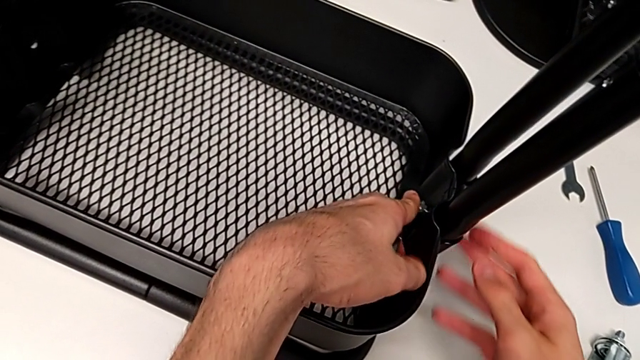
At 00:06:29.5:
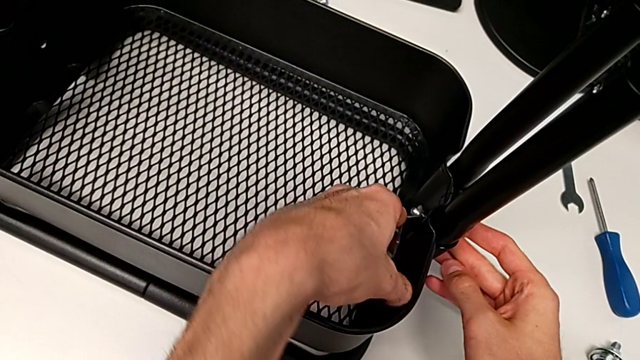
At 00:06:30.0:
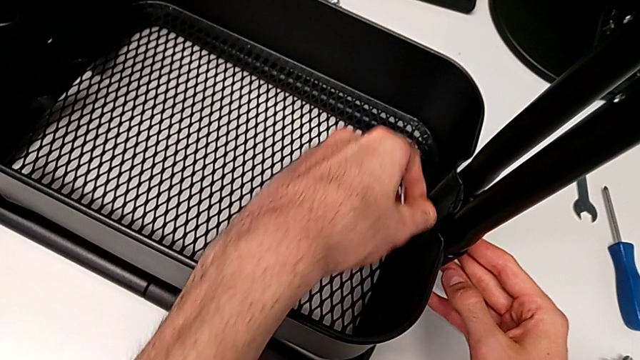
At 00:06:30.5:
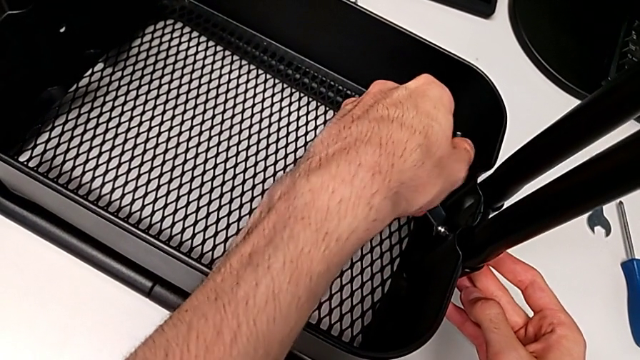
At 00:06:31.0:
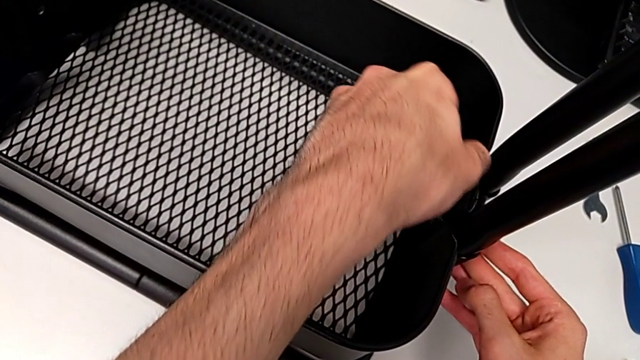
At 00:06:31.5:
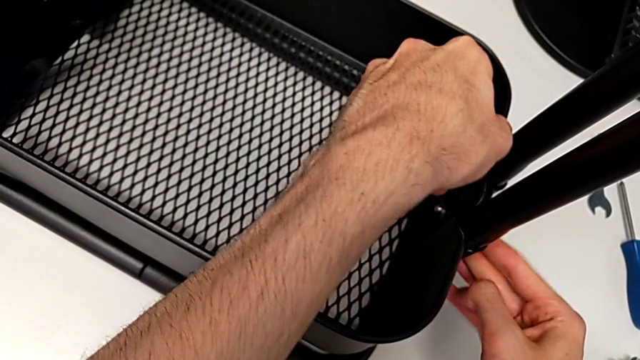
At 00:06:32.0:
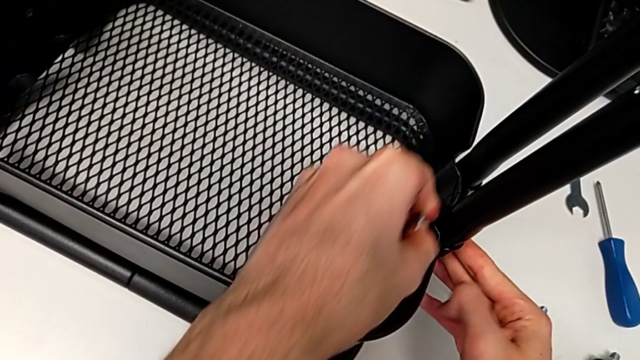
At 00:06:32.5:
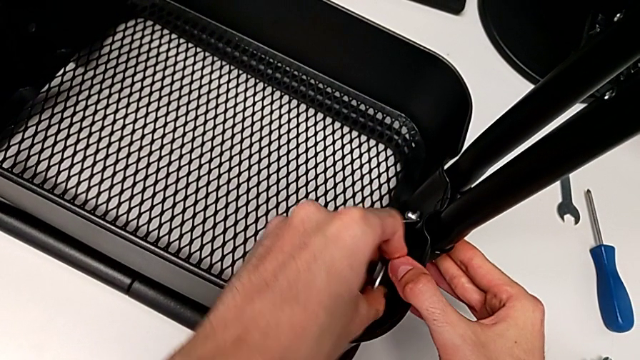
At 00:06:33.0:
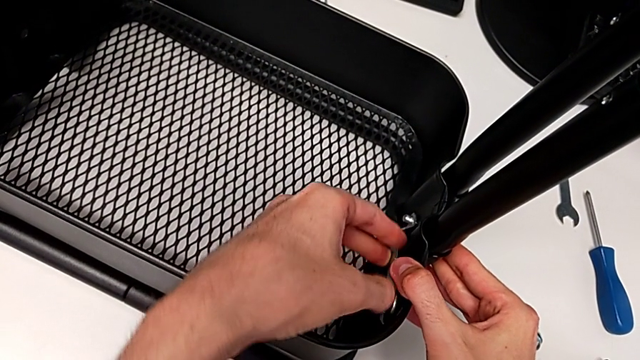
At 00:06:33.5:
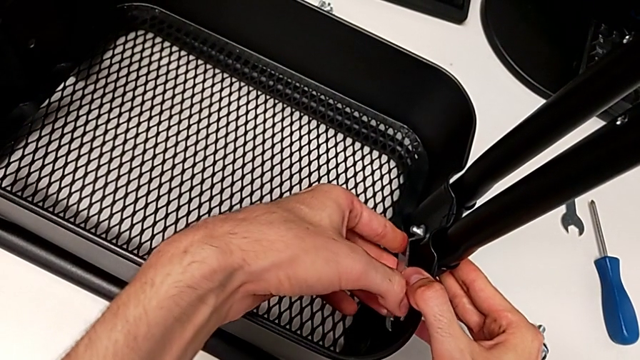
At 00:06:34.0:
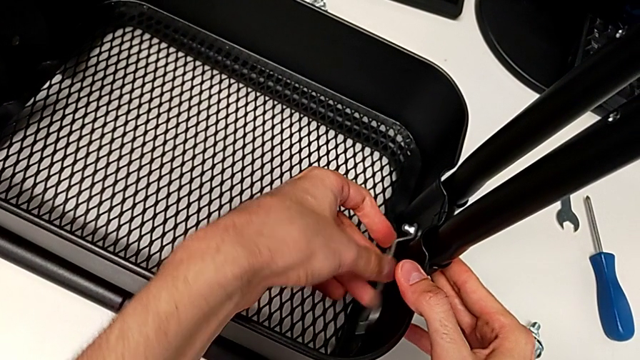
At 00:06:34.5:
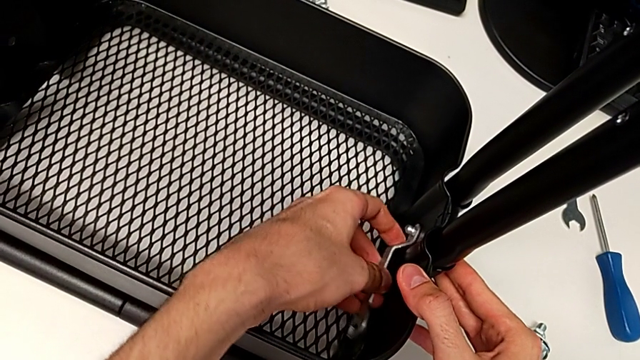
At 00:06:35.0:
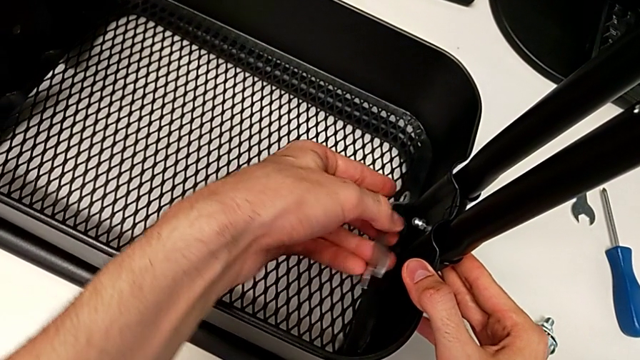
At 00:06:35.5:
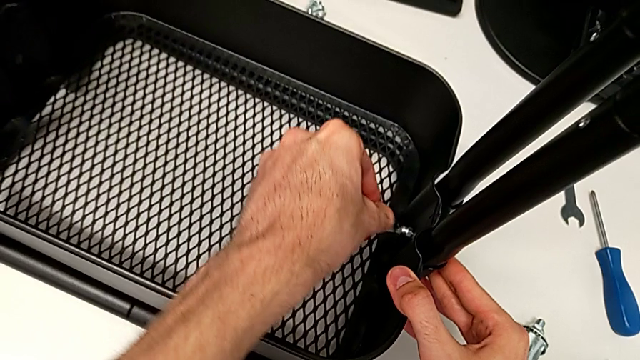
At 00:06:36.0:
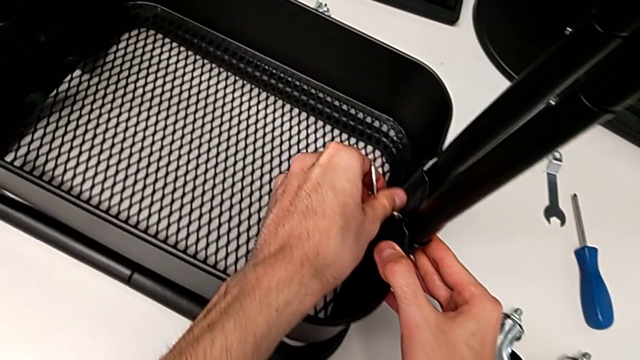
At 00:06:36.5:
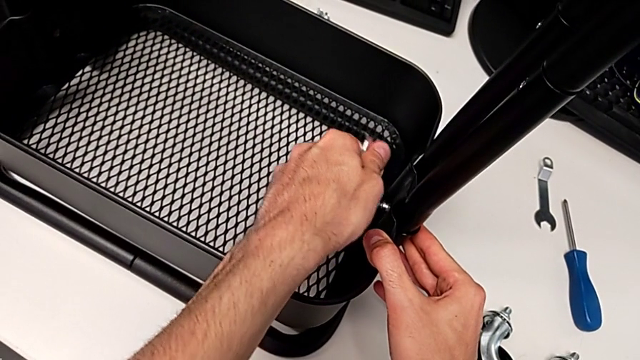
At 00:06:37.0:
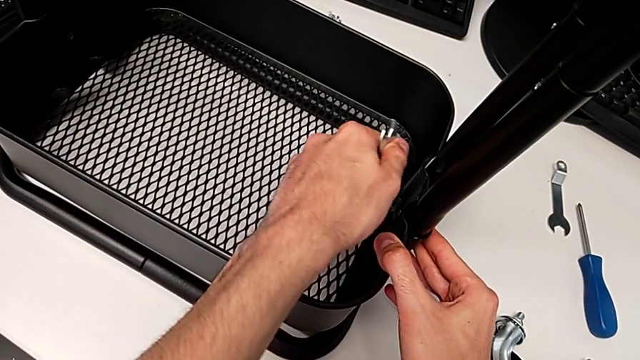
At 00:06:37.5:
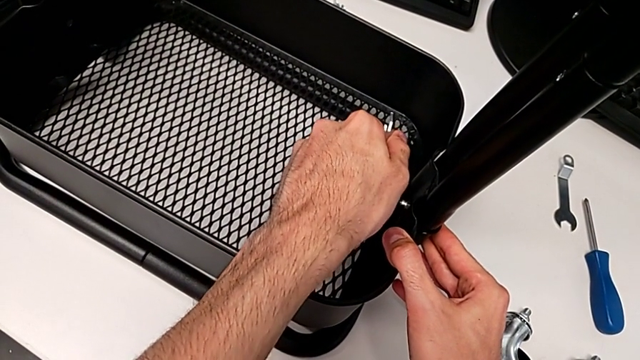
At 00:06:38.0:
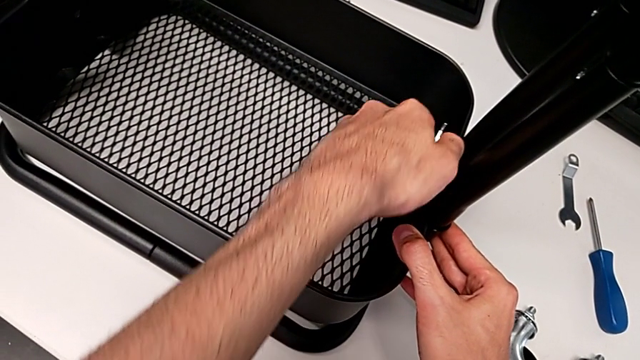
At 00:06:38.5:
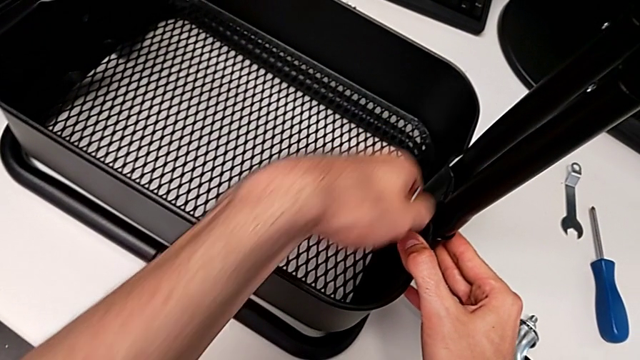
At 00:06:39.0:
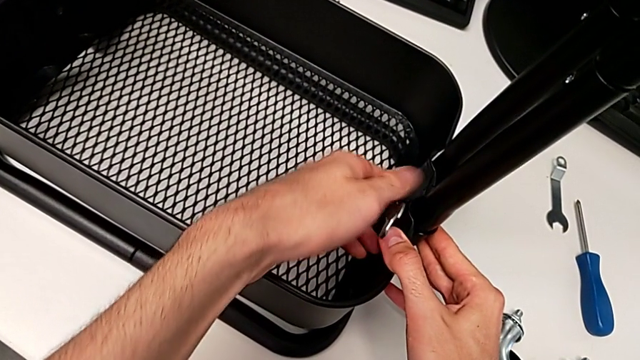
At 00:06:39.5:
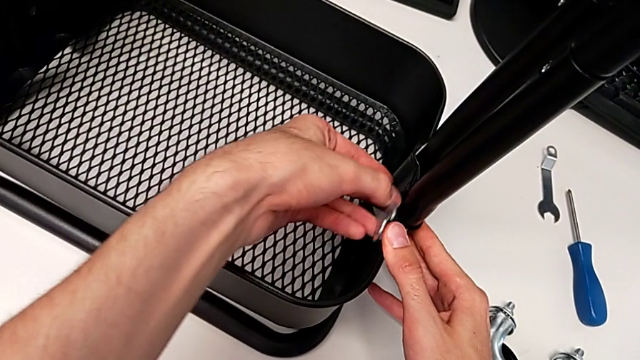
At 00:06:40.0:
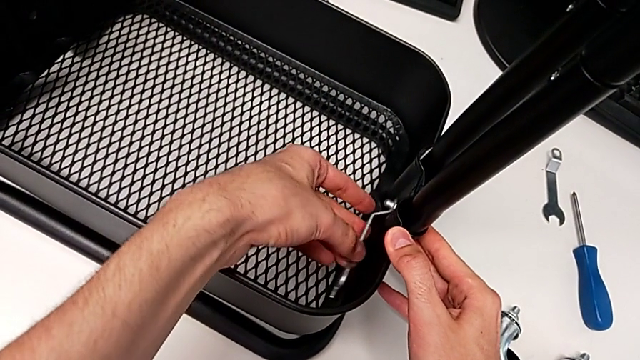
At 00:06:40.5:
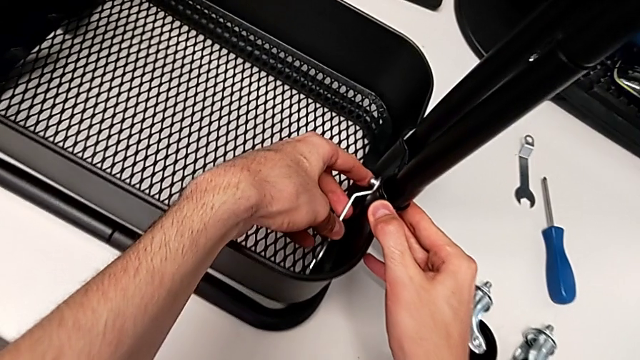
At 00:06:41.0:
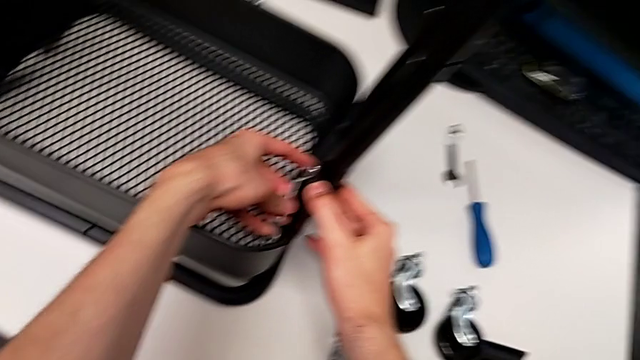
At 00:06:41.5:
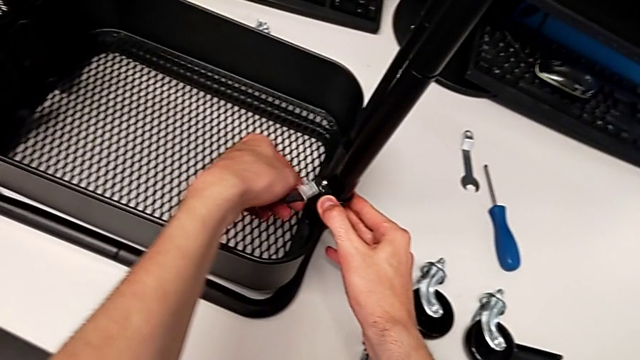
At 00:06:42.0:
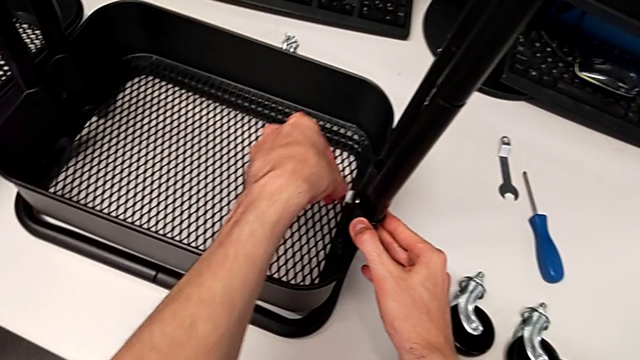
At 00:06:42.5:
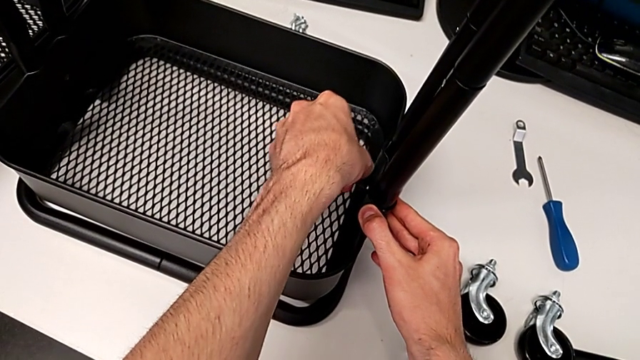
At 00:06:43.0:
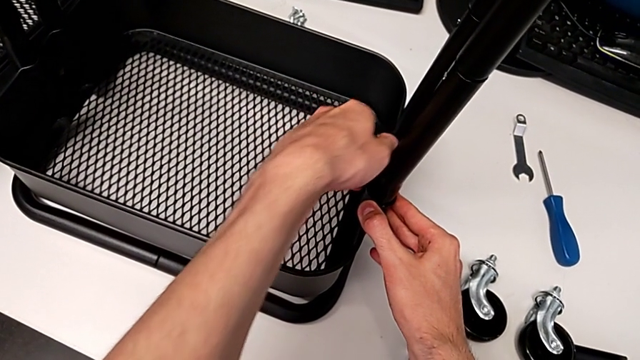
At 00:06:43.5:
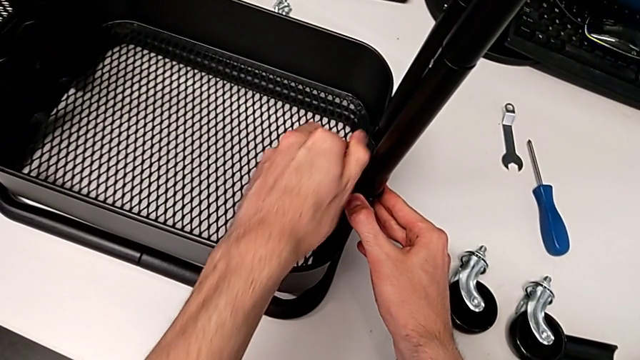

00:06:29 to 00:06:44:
The camera wearer is placing the grid tray on the rolling cart. They keep inserting the screw.

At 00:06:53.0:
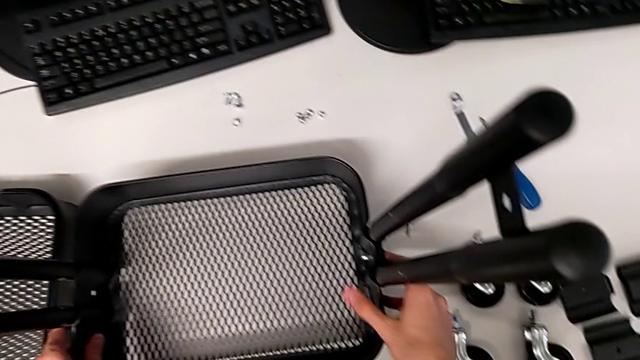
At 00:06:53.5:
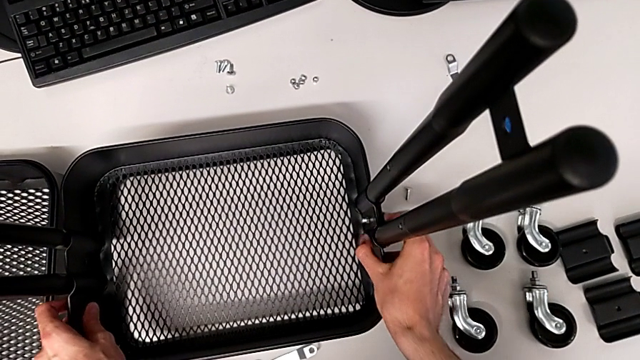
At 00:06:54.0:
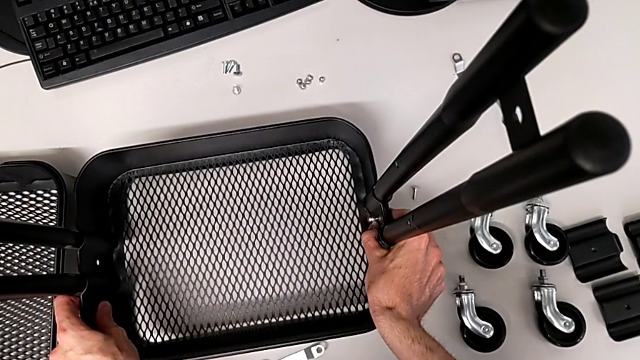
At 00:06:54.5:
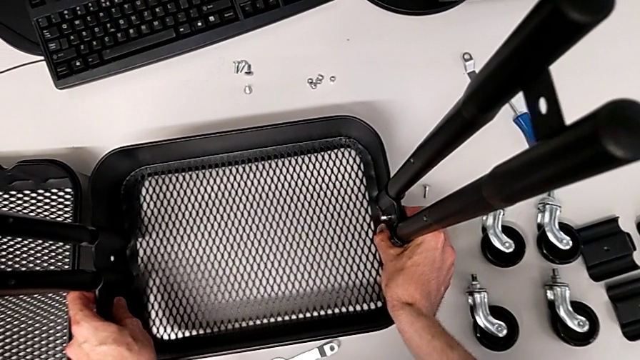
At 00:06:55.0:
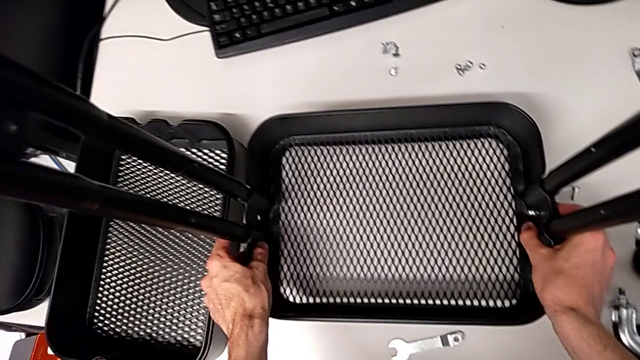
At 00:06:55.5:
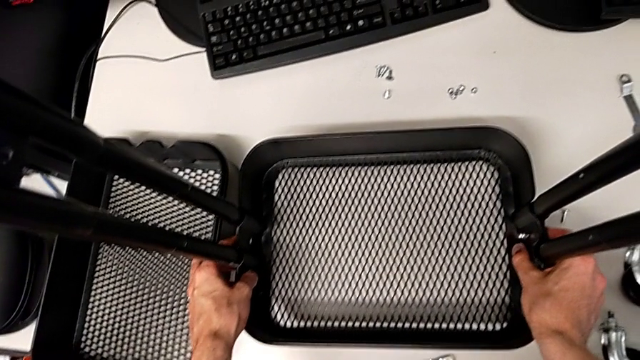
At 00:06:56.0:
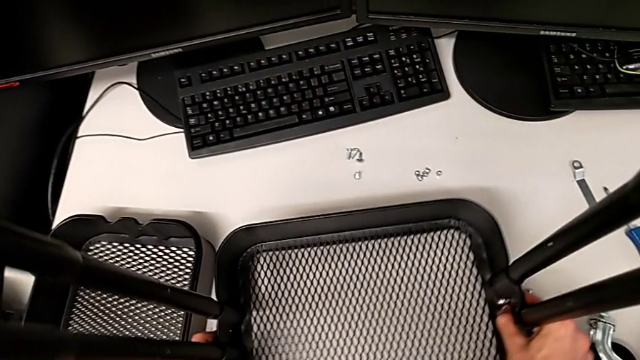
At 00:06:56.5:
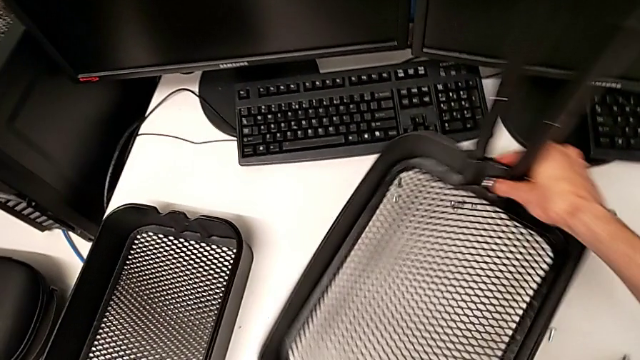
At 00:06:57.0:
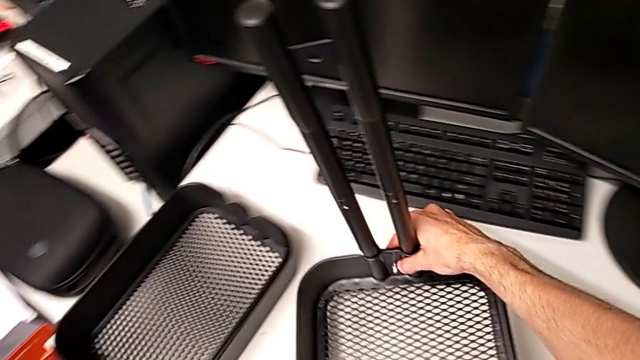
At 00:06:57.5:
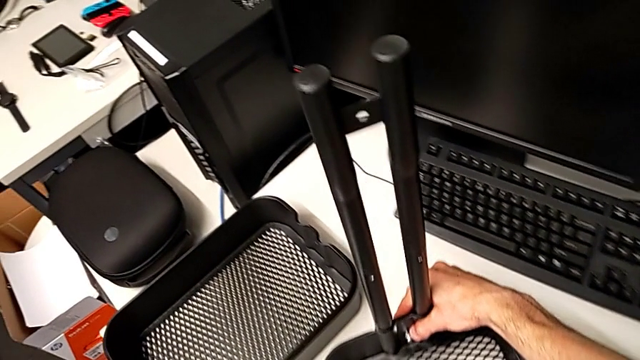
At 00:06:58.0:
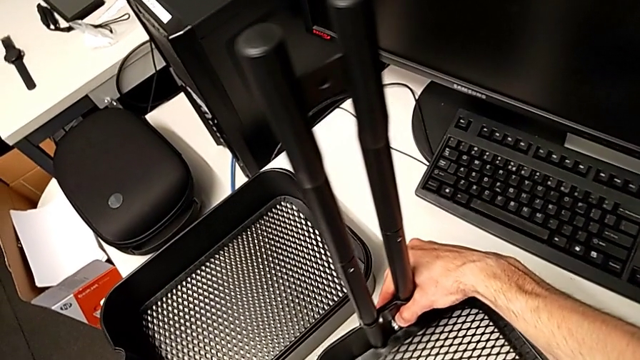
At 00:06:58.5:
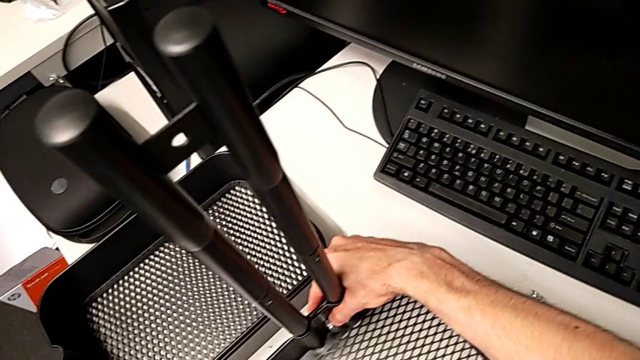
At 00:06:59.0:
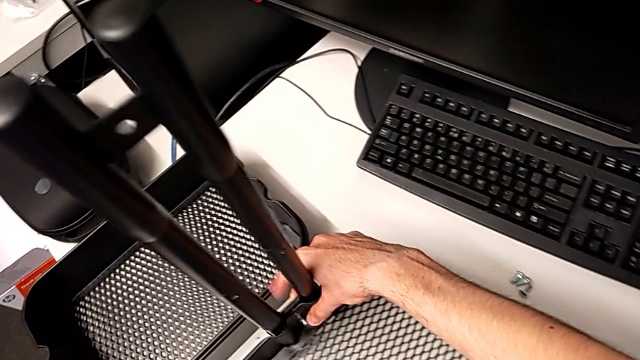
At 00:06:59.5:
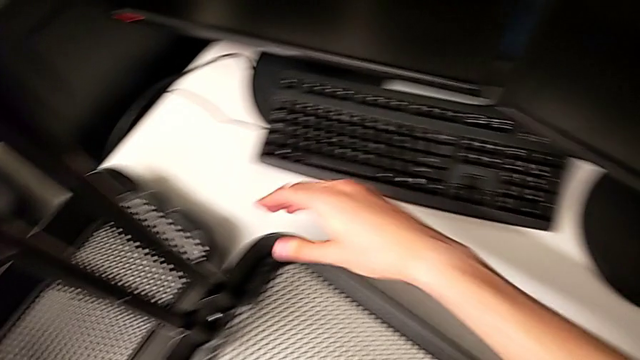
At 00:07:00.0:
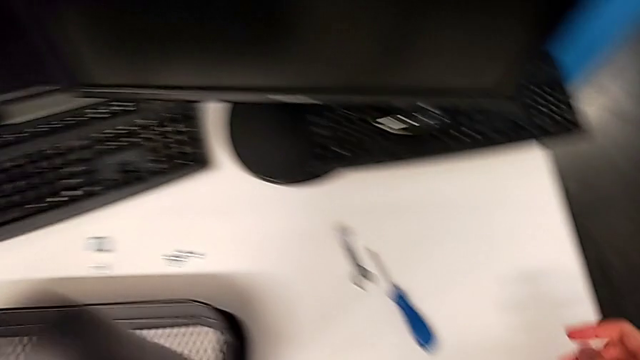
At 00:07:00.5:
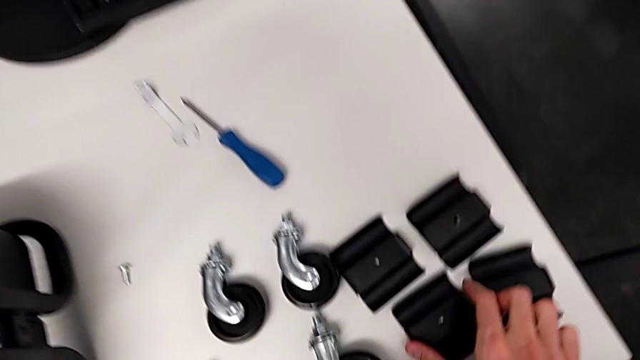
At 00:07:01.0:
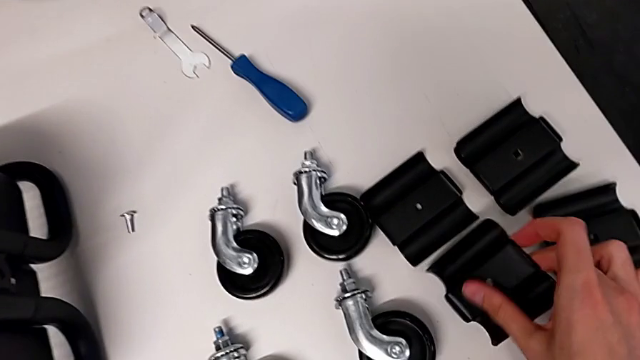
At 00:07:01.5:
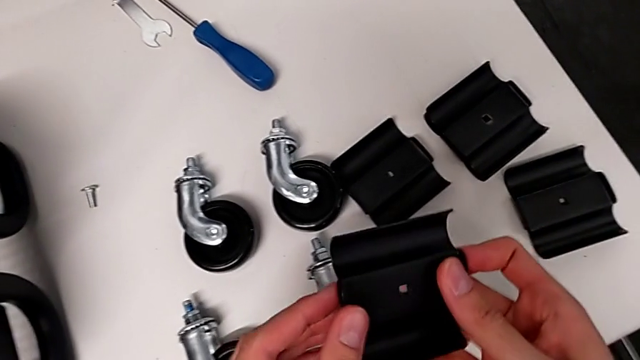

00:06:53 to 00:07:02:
The camera wearer is placing the grid tray on the rolling cart. They flip the utility cart.
